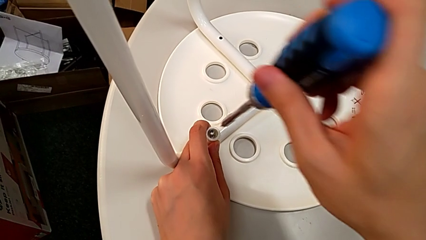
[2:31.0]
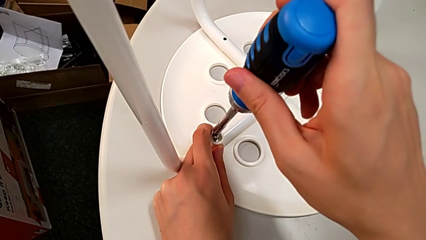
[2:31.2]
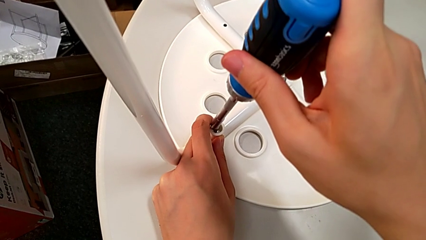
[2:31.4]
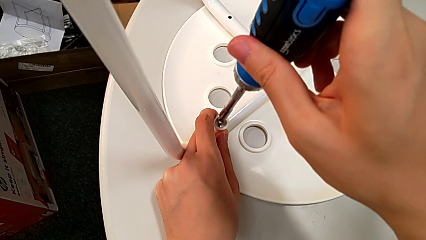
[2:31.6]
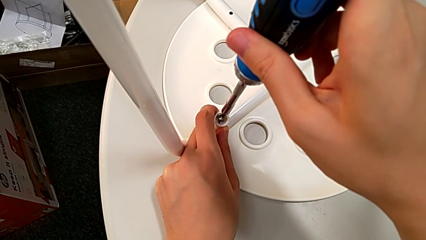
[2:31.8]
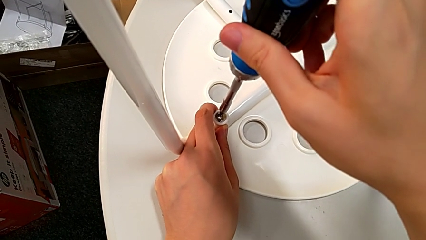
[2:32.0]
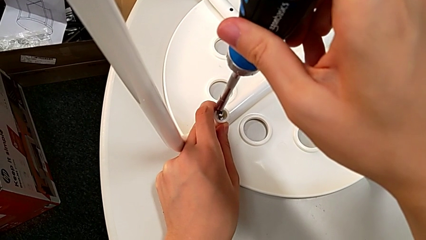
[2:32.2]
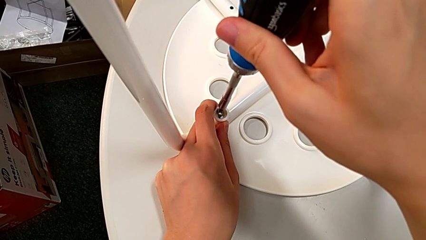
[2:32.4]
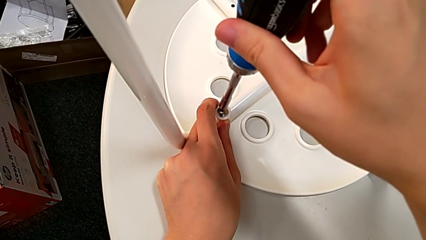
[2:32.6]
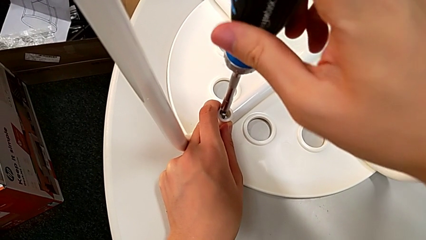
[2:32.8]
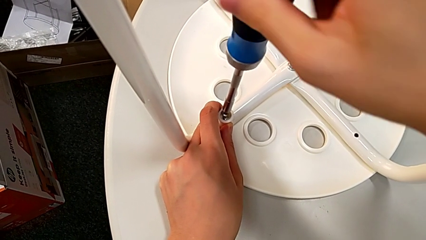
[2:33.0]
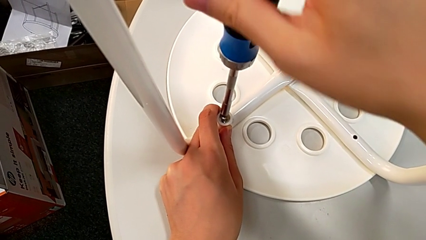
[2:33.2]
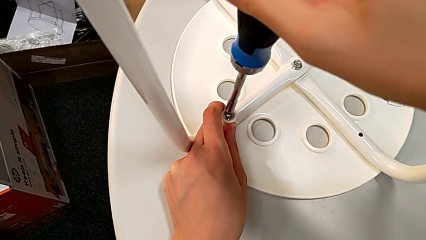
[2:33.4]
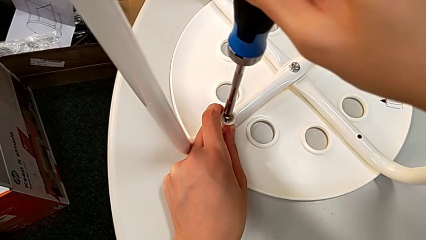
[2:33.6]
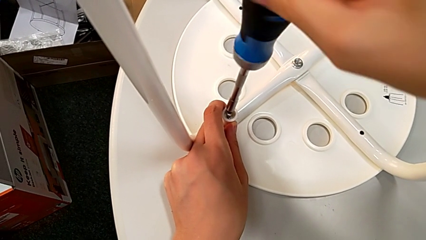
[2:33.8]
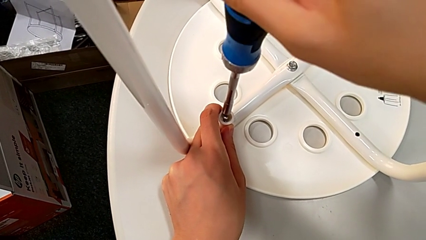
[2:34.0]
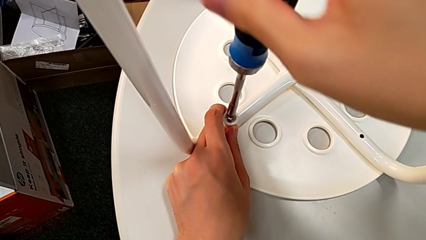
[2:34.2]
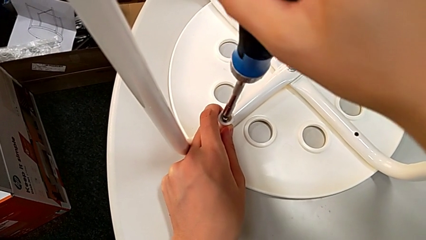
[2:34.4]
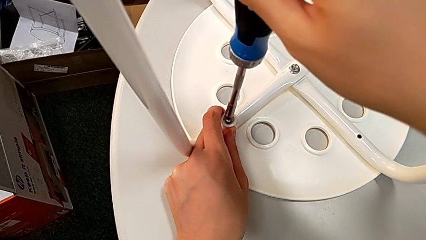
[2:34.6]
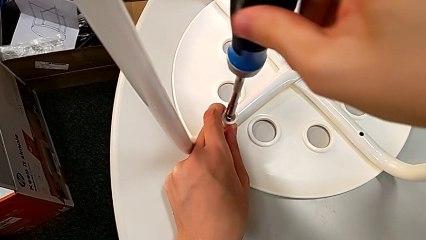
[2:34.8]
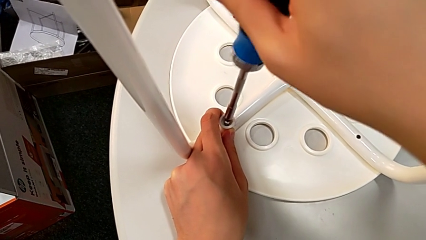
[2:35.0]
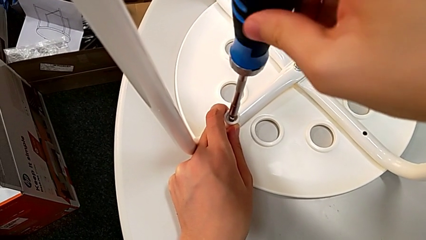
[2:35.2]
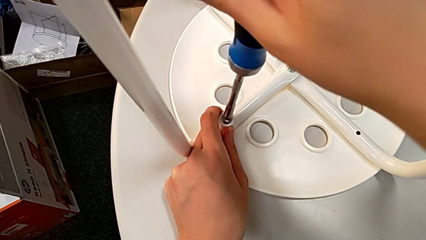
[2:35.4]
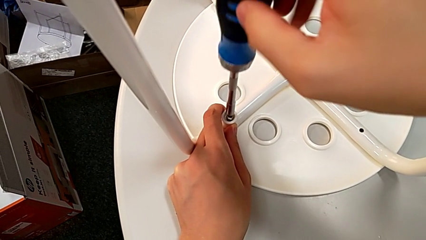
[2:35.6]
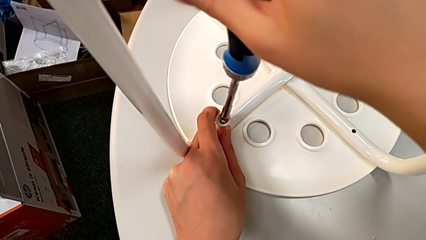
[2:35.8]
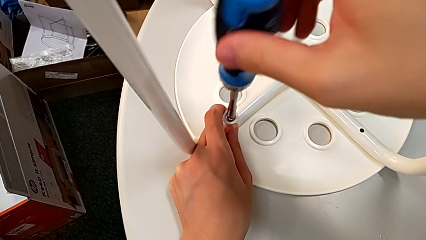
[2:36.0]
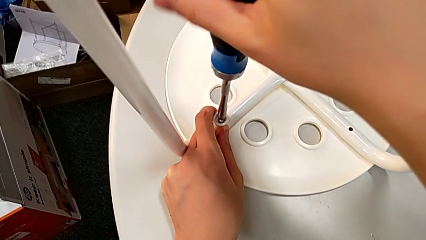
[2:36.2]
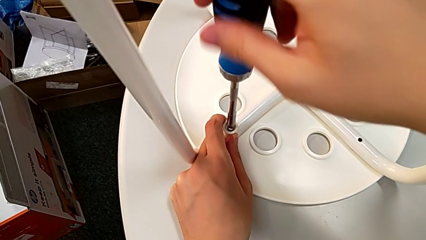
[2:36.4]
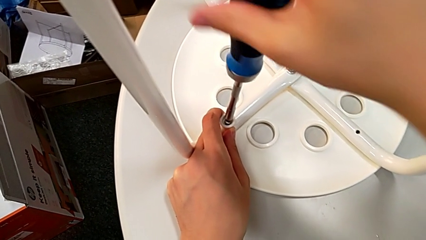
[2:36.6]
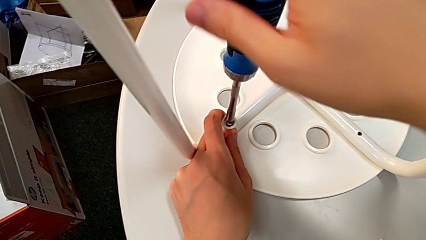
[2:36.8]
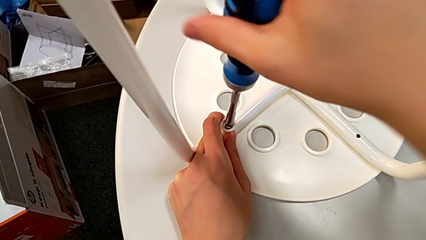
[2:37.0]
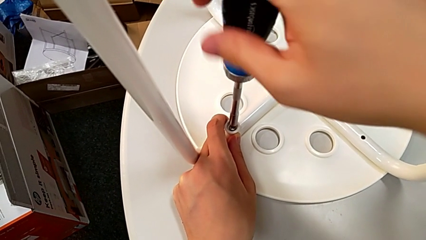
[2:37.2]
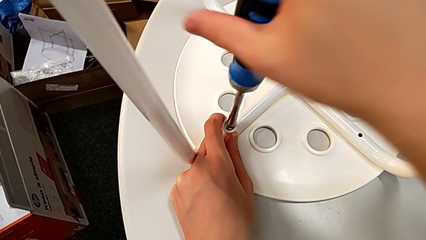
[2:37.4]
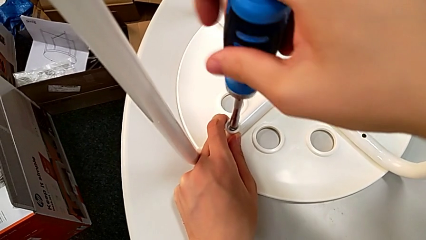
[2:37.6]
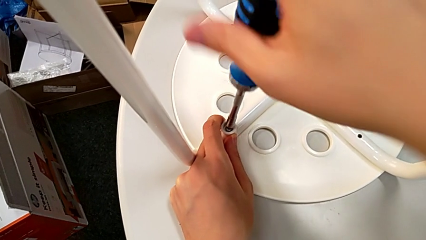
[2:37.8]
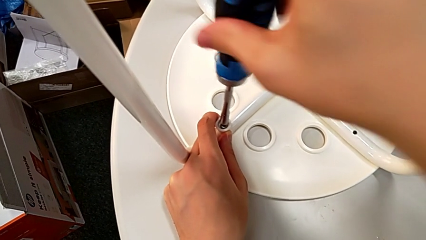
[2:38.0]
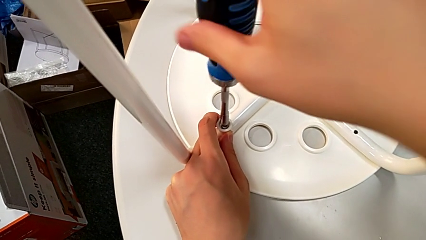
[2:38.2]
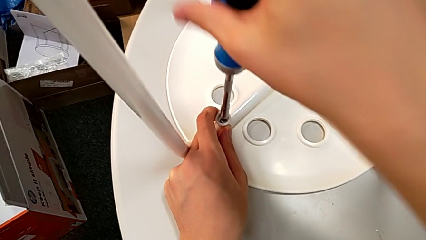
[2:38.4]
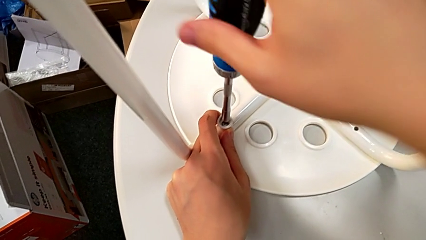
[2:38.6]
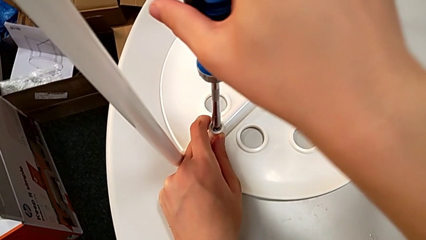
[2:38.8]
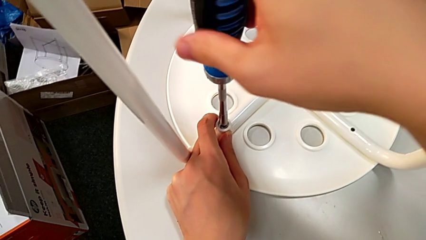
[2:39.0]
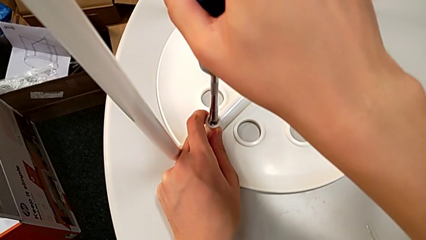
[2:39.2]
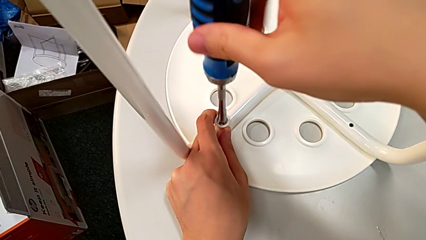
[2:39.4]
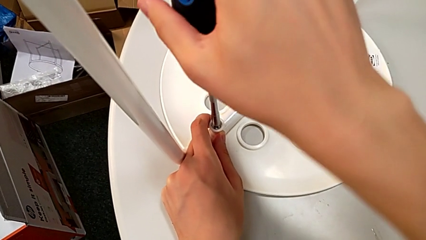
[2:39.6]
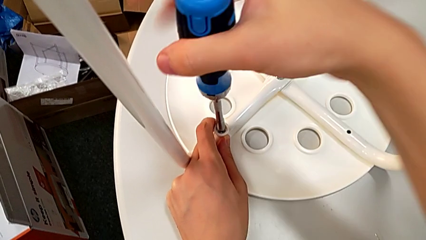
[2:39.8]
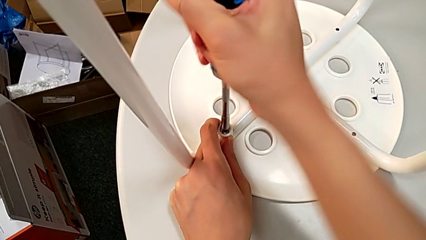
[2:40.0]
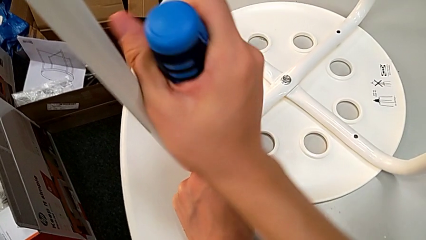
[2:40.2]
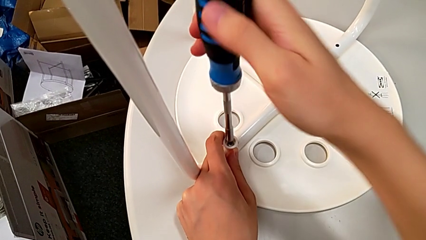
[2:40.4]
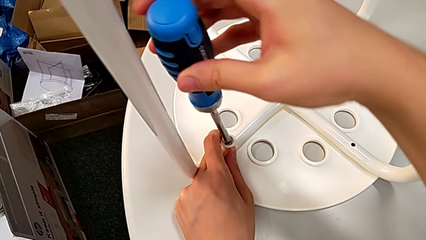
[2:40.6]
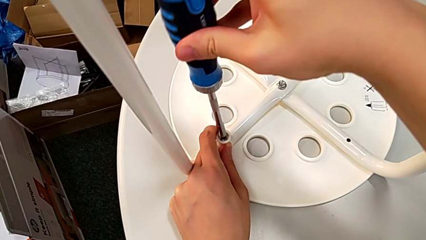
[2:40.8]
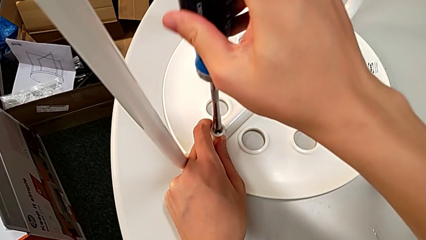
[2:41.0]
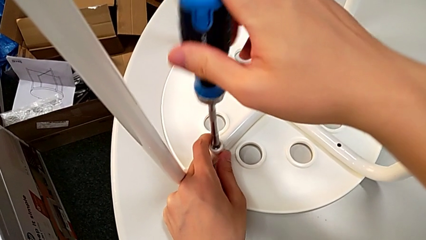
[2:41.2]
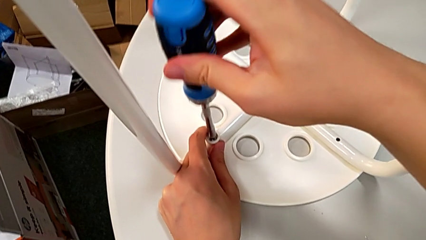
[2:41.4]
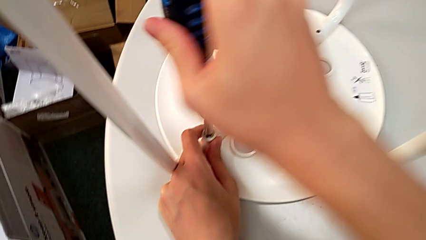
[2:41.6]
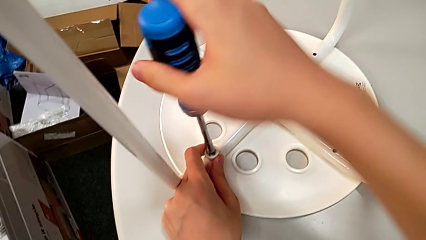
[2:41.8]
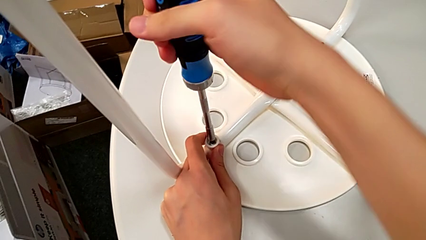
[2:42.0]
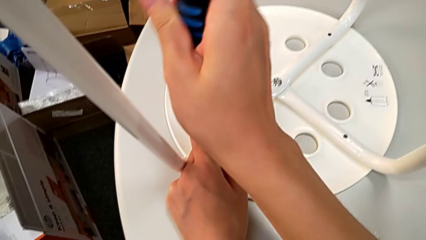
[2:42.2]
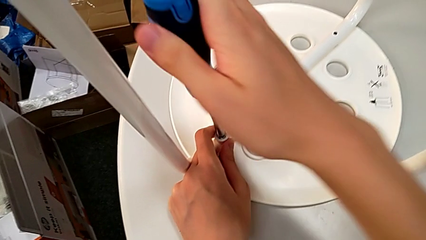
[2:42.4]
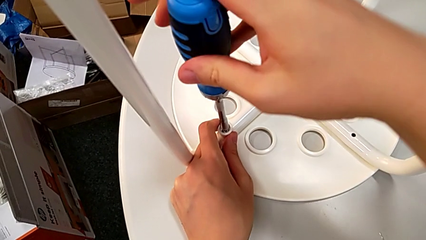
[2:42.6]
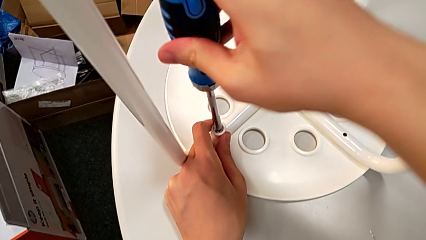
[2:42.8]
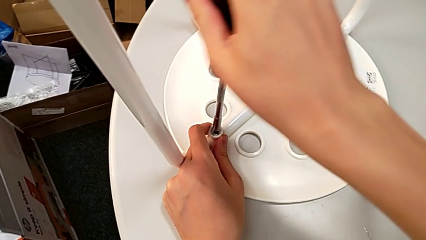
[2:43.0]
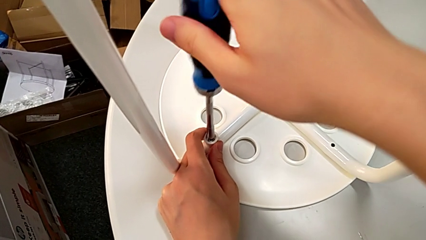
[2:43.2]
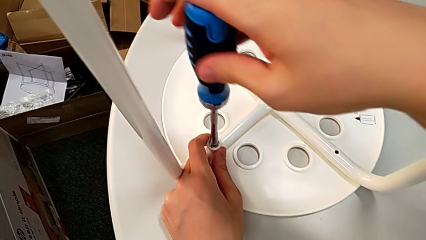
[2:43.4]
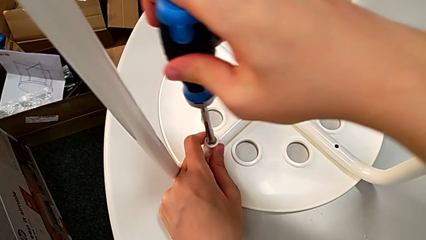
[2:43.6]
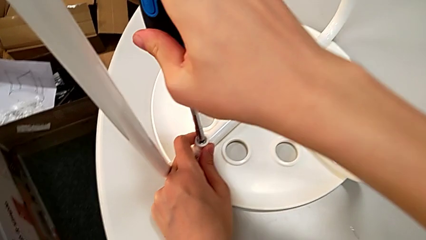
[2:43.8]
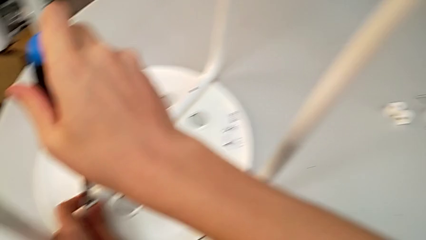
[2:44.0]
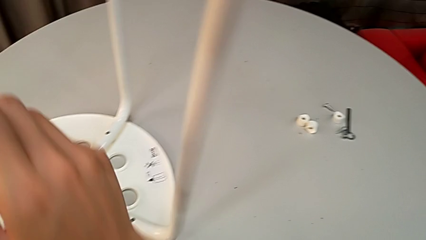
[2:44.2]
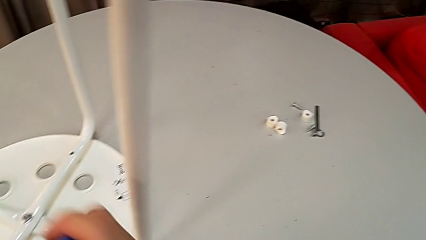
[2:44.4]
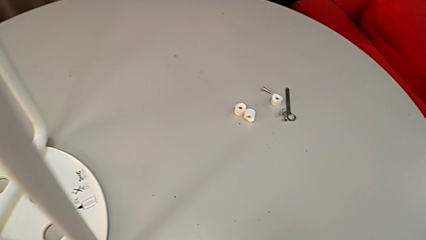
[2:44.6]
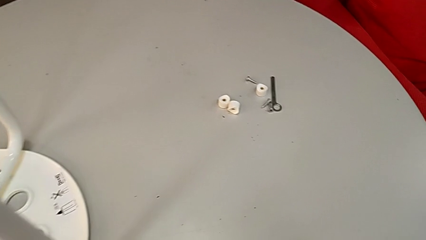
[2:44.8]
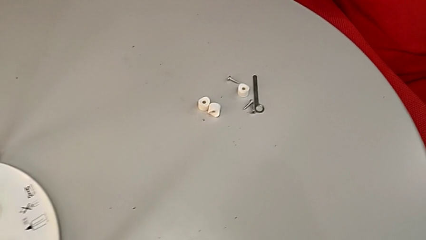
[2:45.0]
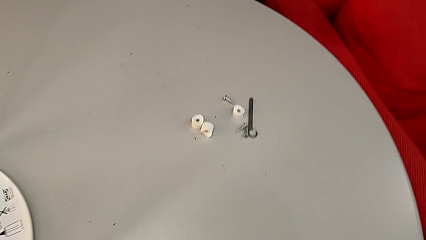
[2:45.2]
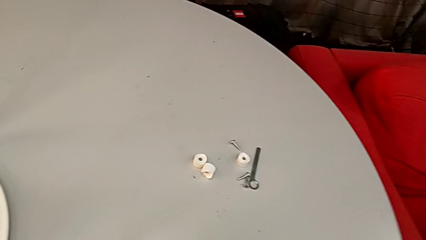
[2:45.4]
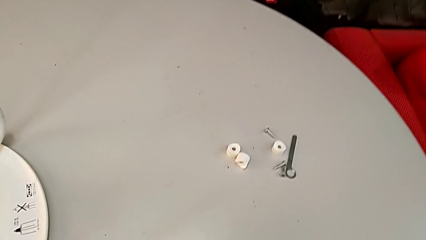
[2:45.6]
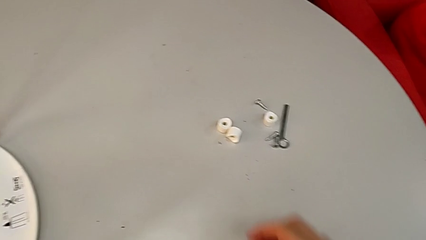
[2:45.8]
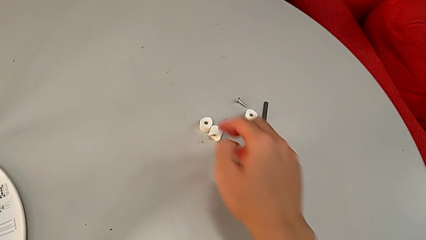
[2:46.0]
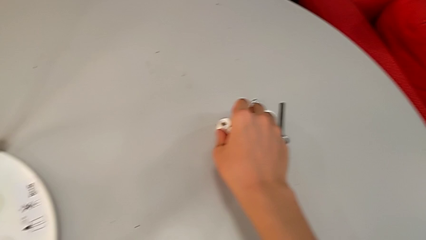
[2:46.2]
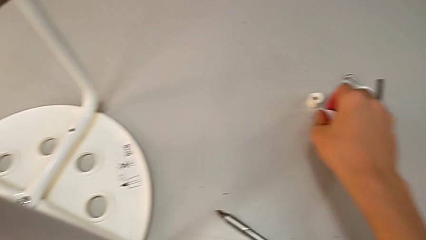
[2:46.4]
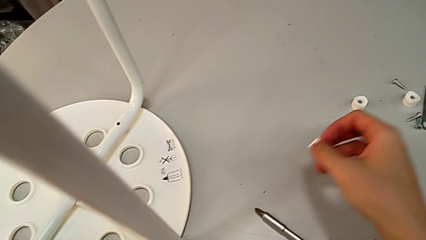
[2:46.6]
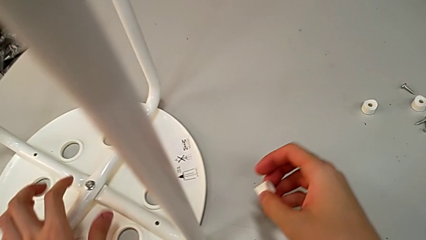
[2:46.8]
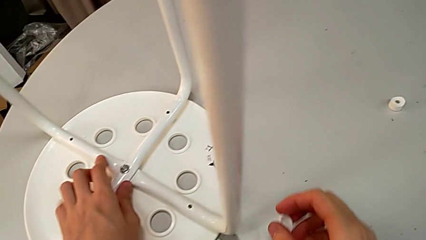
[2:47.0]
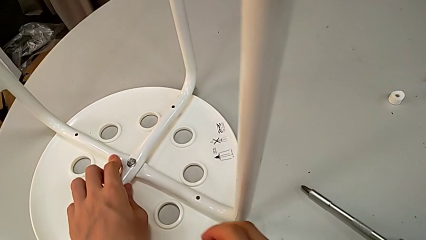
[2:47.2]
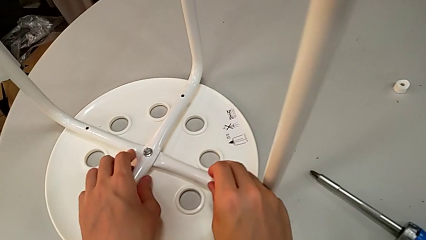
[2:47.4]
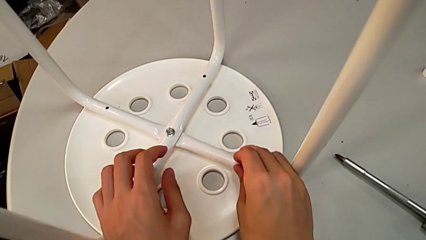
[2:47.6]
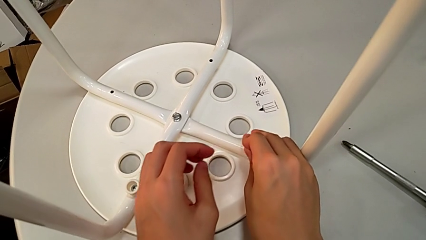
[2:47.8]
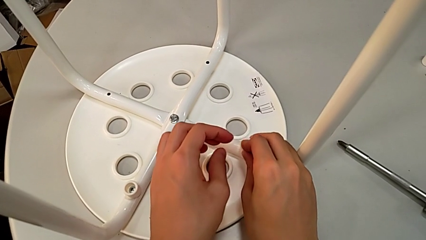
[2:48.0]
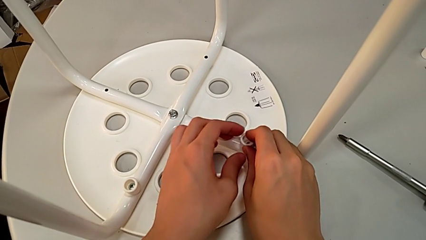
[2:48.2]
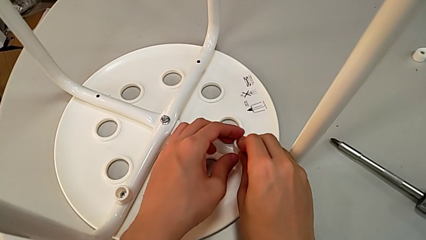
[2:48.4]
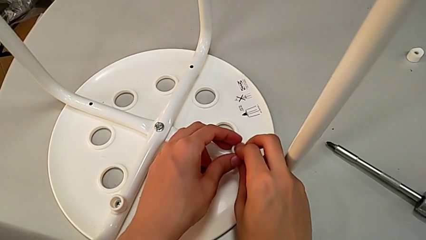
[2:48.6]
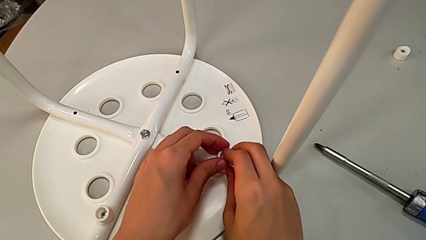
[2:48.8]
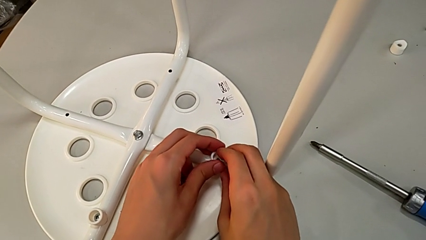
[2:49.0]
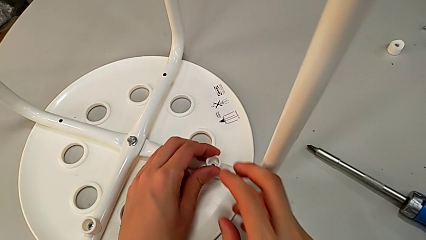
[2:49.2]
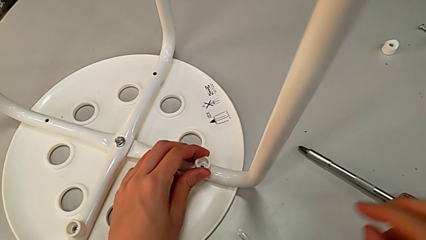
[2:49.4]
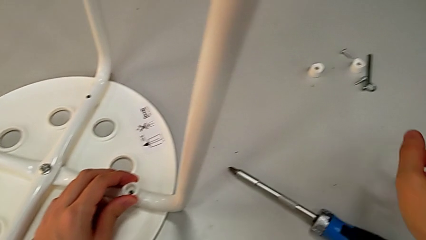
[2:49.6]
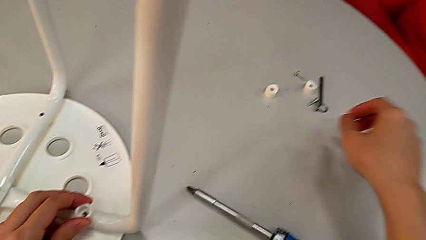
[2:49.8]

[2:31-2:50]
The camera wearer is assembling the legs to the seat. They insert the screwdriver, screw the screw, withdraw the screwdriver, approach the washer, grab it, approach the leg, place the washer, approach the screw with the right hand and hold the washer with the left hand.
